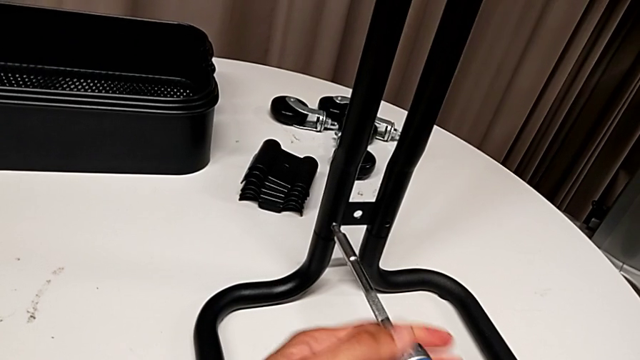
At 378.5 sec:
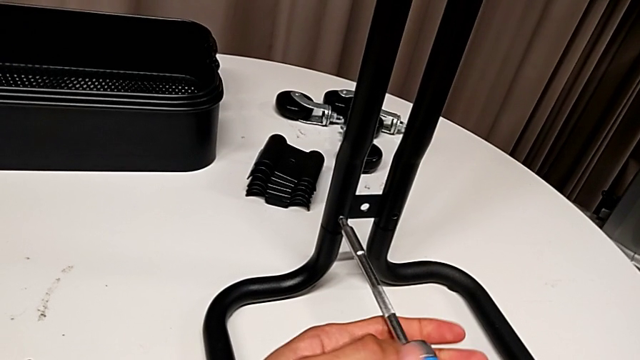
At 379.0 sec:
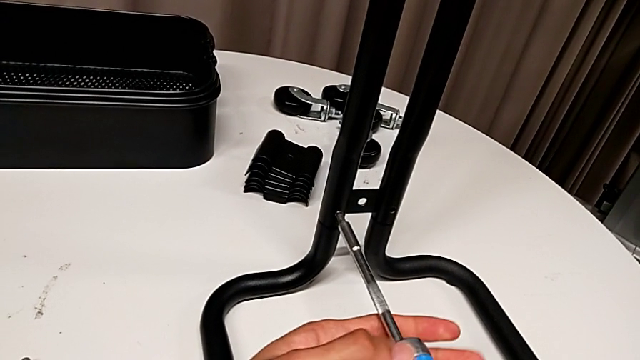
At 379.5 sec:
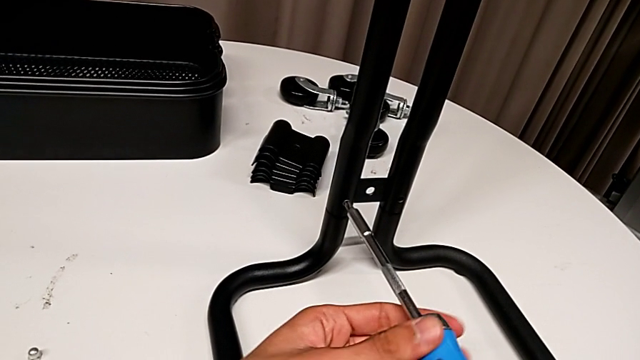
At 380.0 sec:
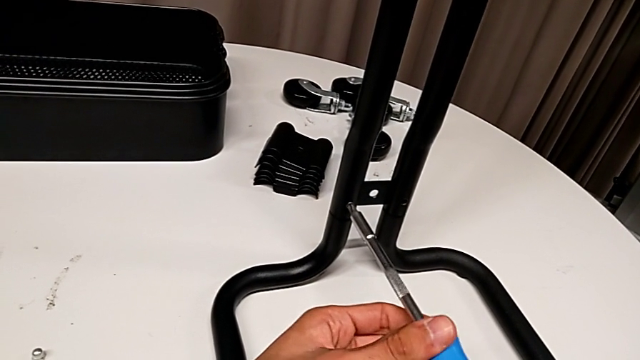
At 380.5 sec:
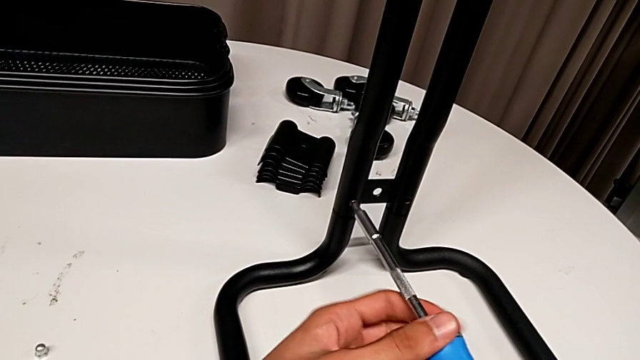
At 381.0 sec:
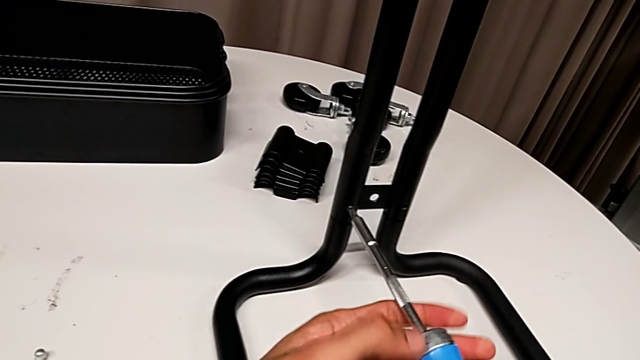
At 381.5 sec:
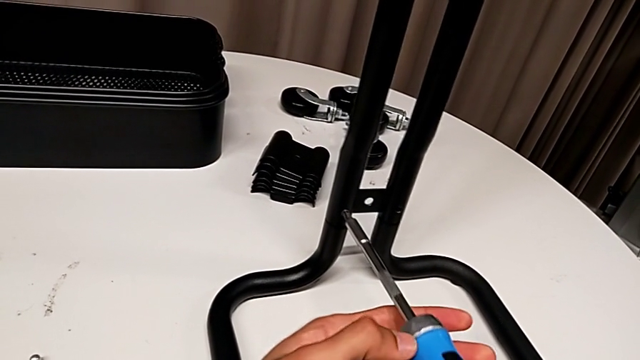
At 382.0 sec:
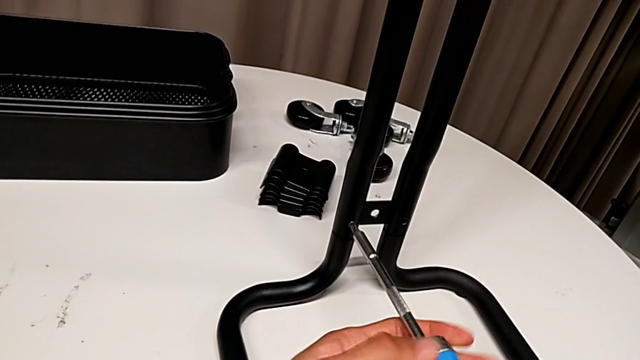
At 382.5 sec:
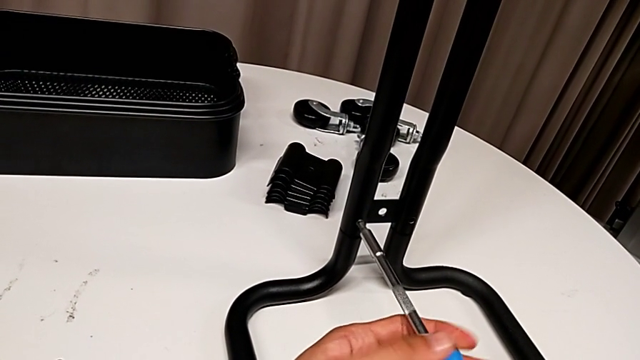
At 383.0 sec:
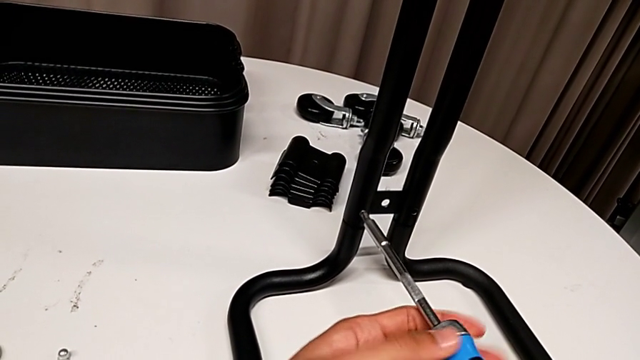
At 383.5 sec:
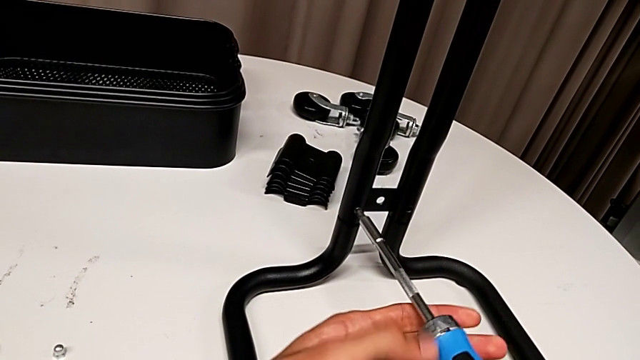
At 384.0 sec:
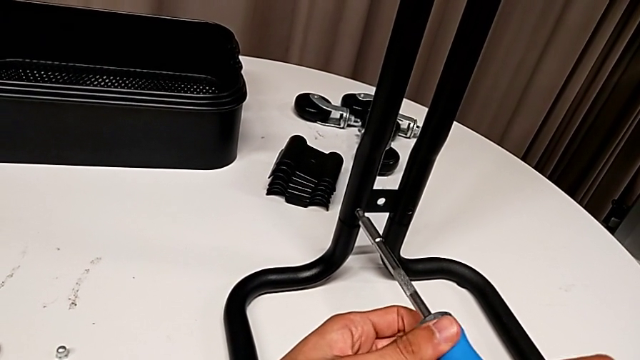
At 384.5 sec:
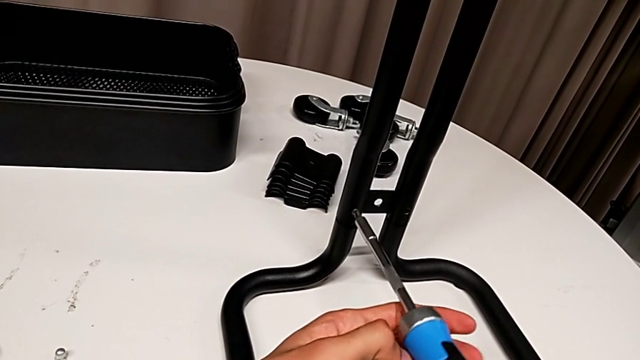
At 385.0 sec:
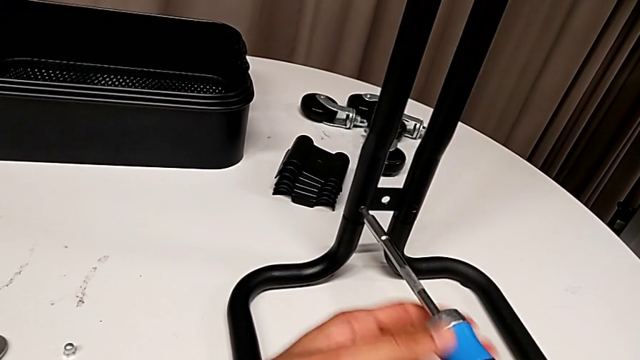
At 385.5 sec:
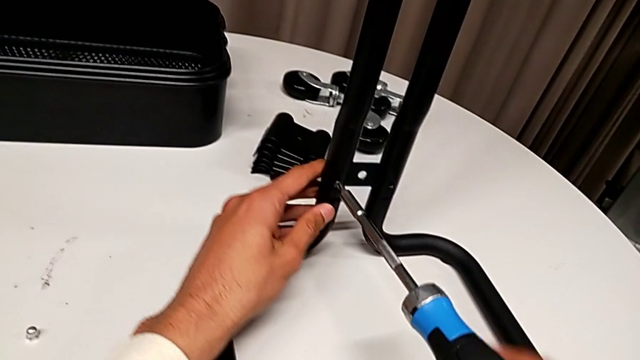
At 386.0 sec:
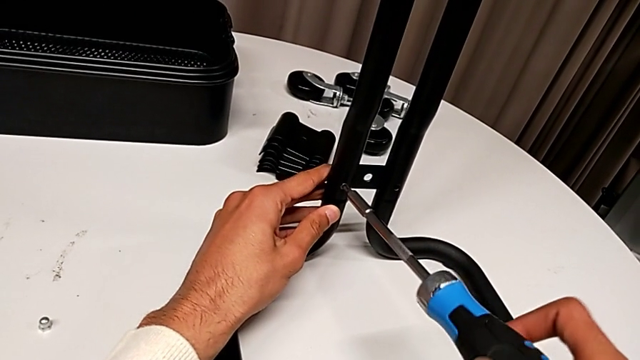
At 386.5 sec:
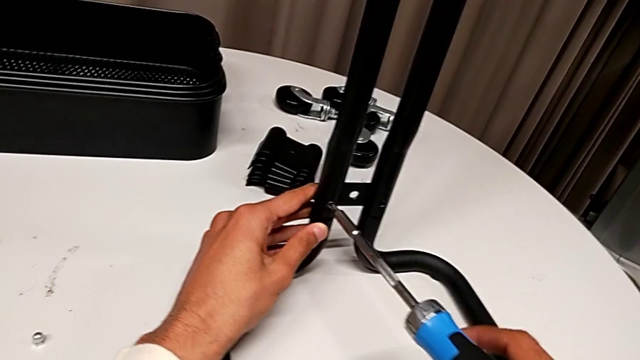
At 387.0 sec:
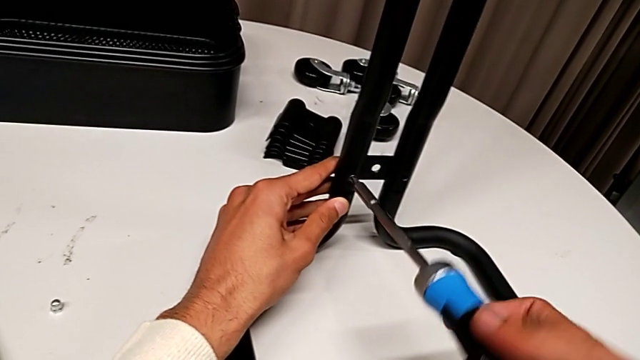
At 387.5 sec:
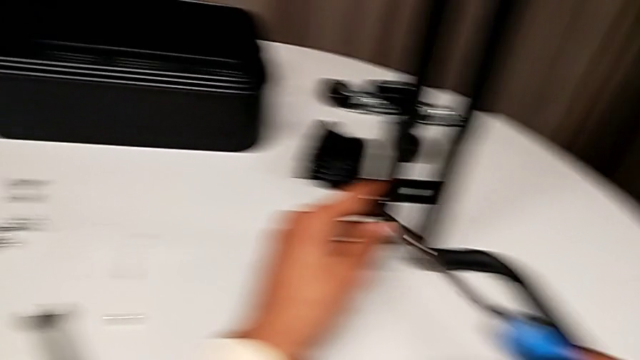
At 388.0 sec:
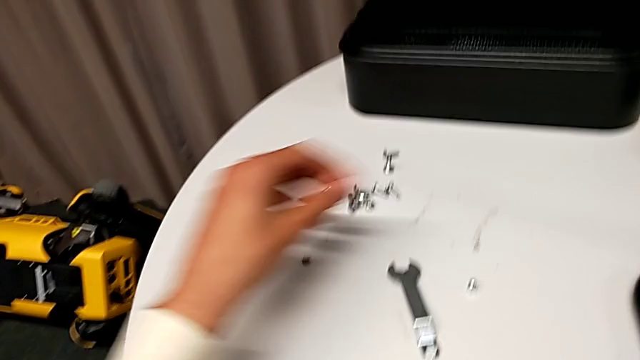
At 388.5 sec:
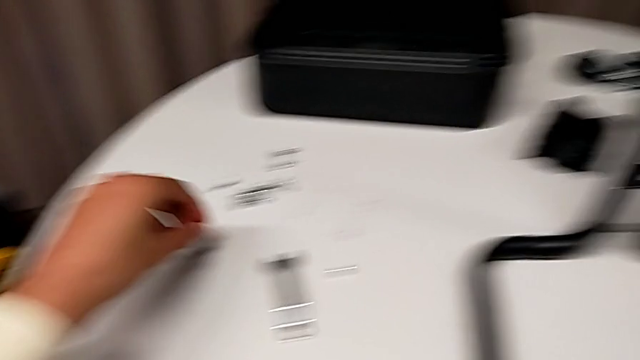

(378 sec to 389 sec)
The camera wearer is assembling the sidebars into the base frame. They keep screwing the first screw and grab the screw.

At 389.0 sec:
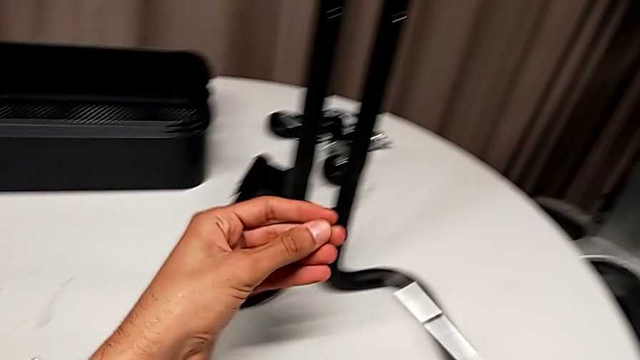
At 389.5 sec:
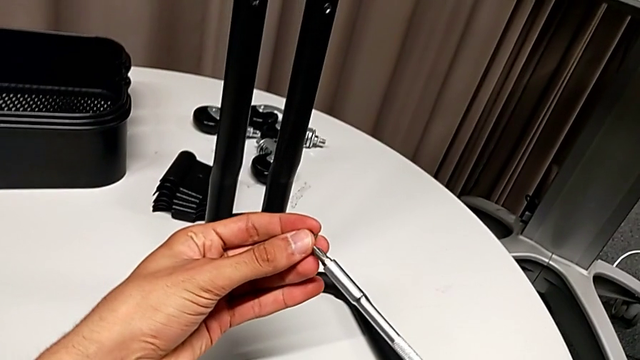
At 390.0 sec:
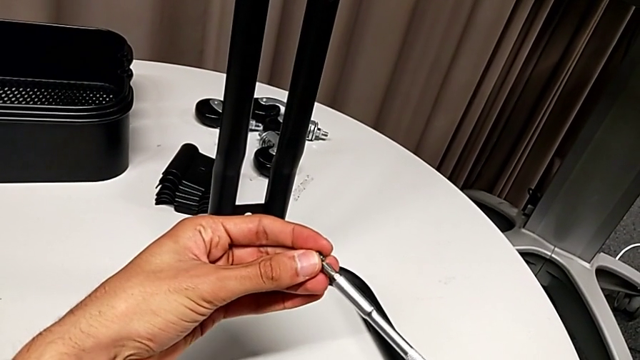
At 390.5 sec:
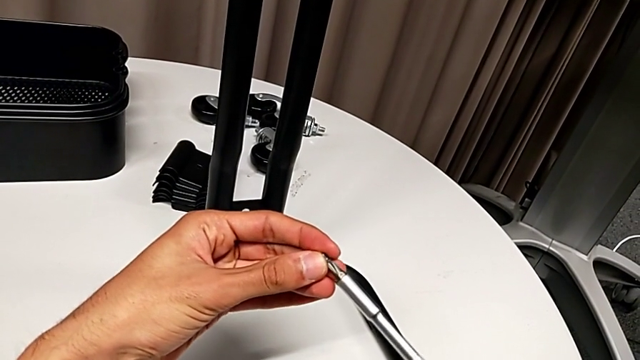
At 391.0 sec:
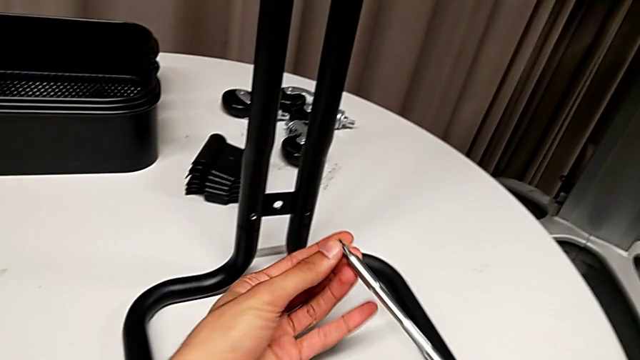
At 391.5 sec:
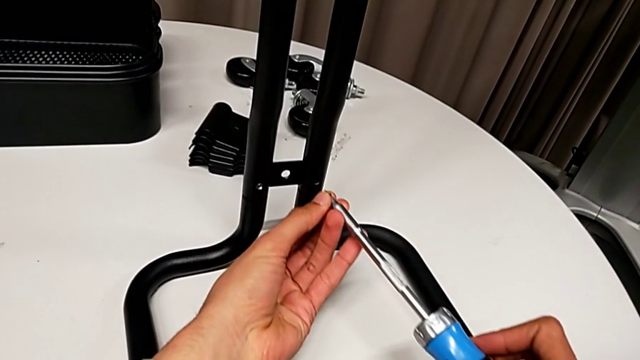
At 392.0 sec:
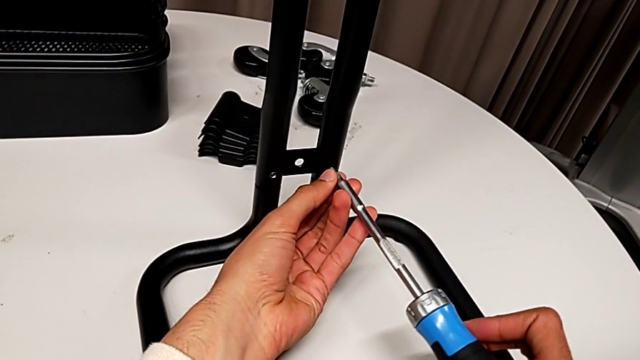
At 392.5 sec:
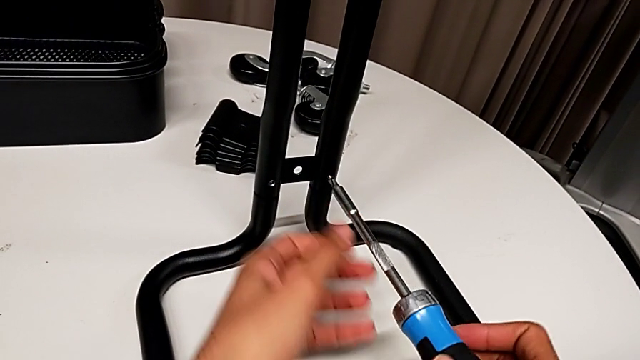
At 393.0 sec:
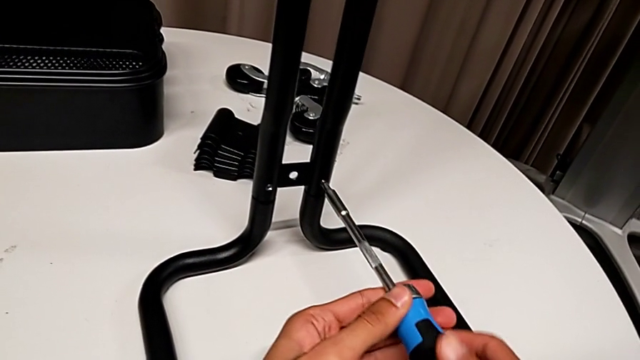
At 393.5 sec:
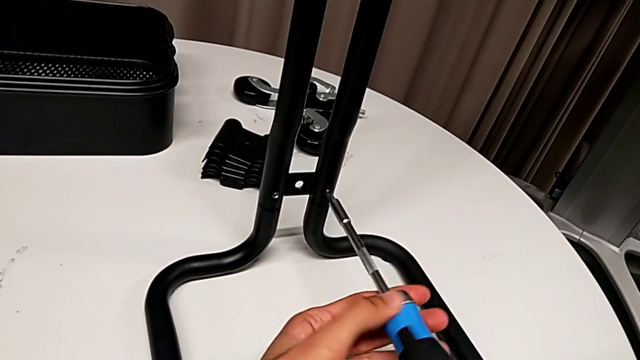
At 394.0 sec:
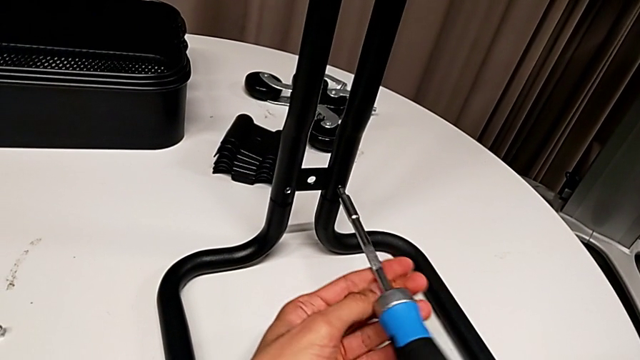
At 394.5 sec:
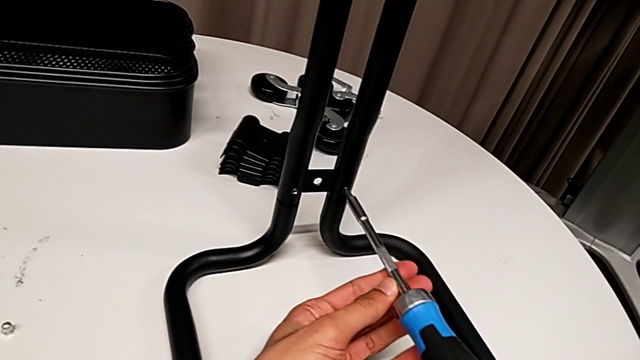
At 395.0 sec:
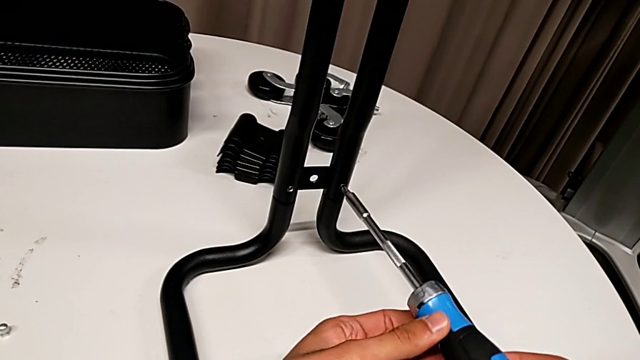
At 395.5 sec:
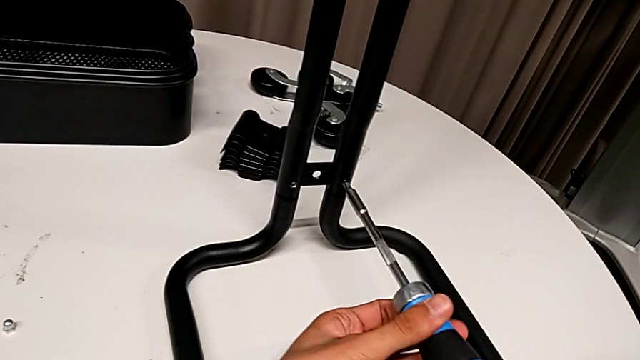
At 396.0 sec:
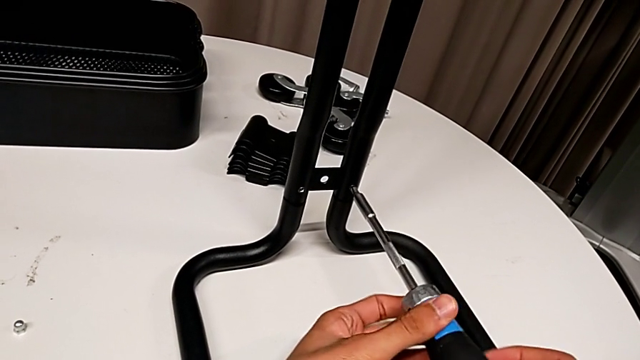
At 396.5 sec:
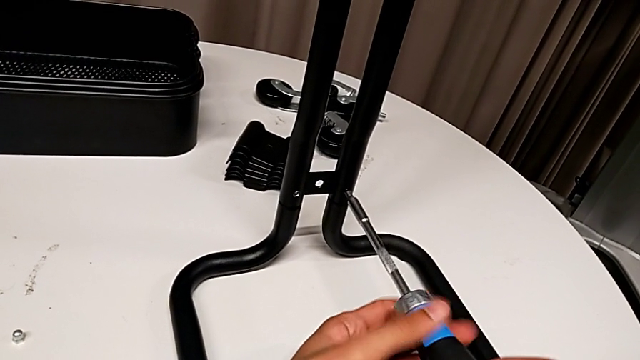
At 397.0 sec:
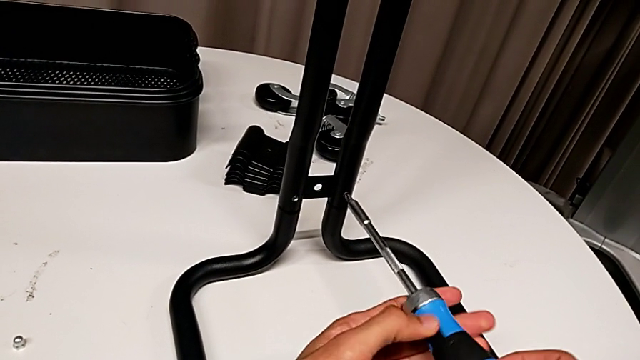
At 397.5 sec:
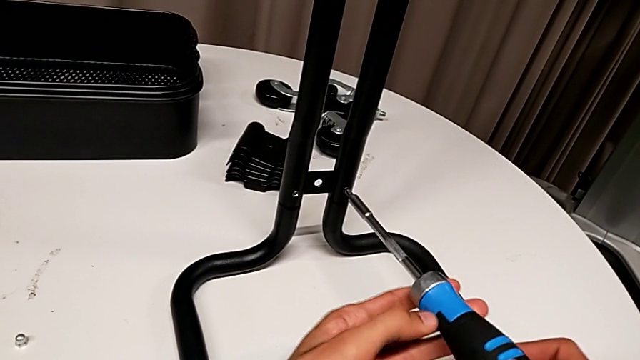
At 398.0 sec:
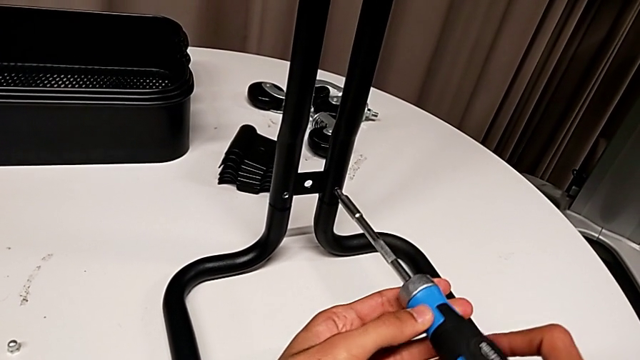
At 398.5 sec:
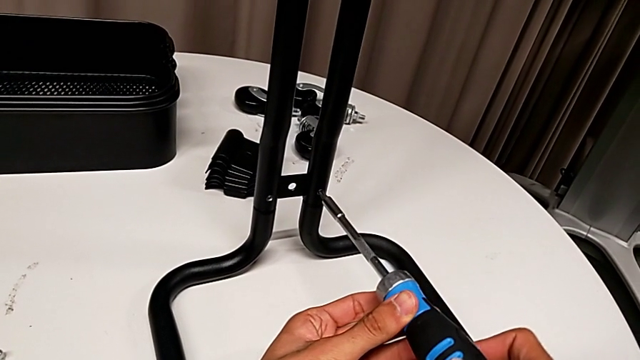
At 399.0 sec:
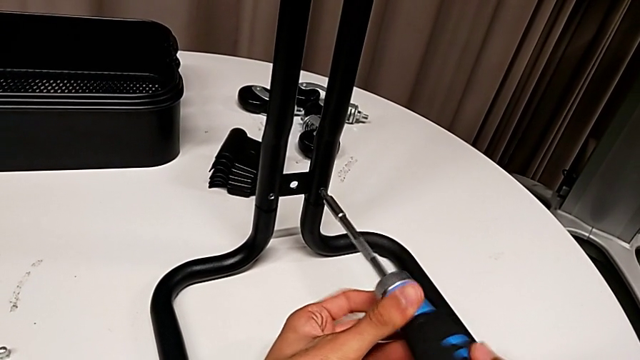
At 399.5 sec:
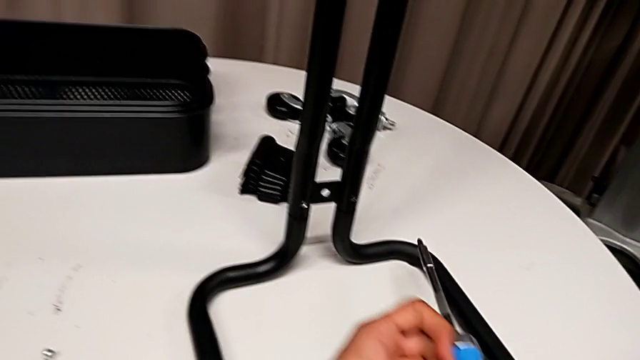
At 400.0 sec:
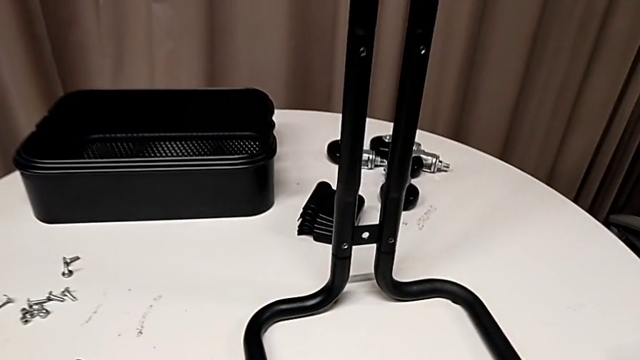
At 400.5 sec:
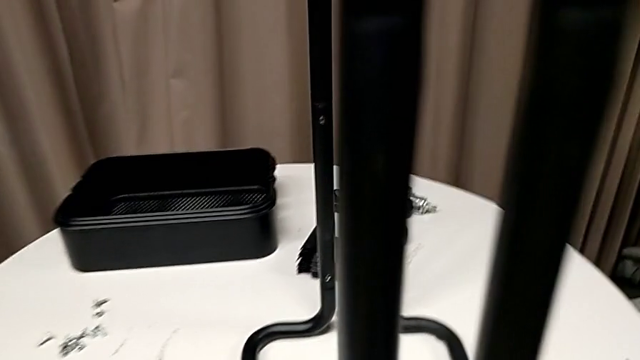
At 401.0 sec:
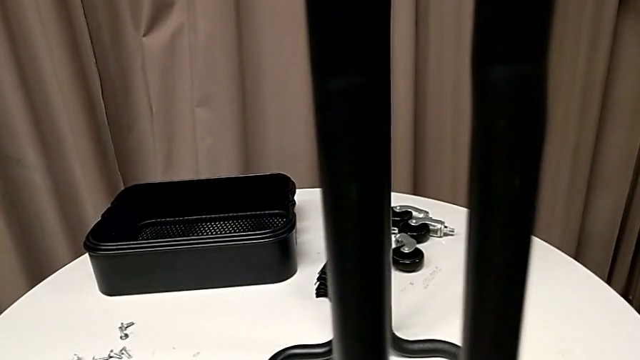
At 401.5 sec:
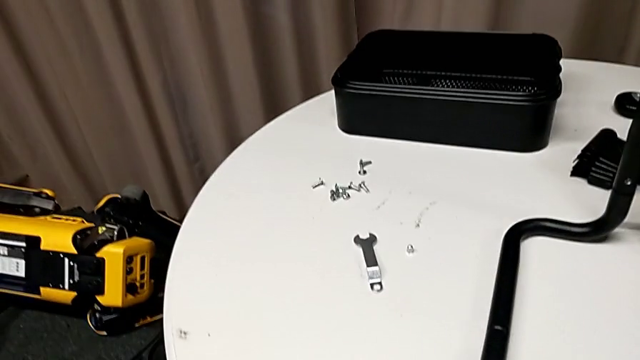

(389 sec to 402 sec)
The camera wearer is assembling the sidebars into the base frame. They insert the screw, screw the second screw and place the screwdriver.
